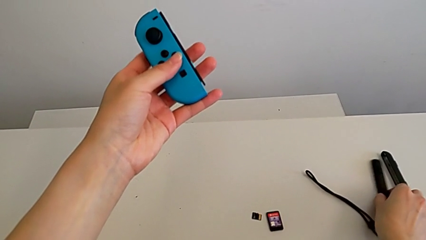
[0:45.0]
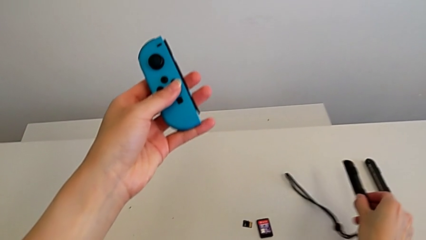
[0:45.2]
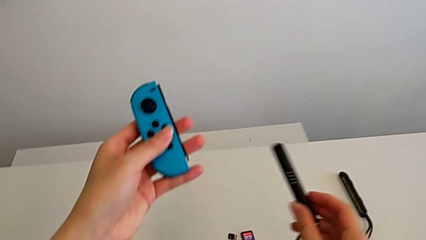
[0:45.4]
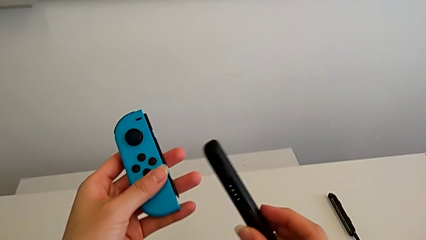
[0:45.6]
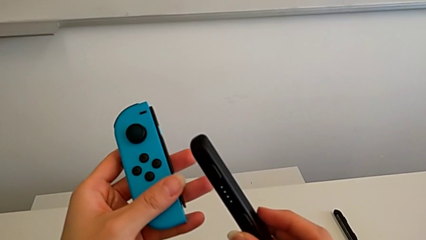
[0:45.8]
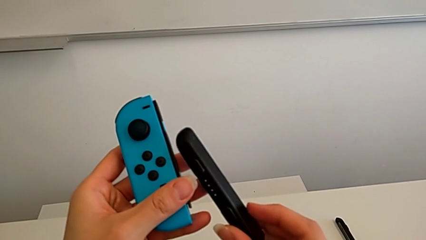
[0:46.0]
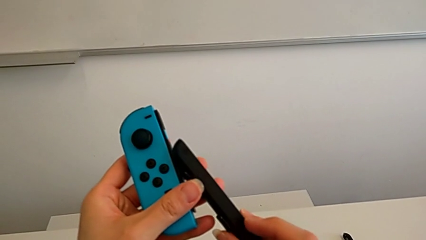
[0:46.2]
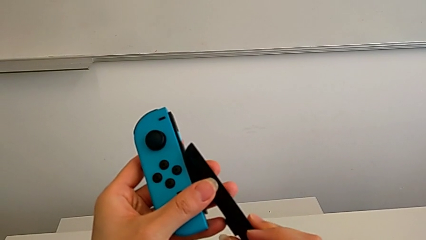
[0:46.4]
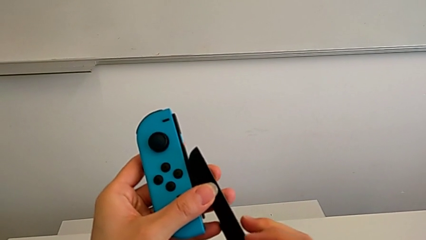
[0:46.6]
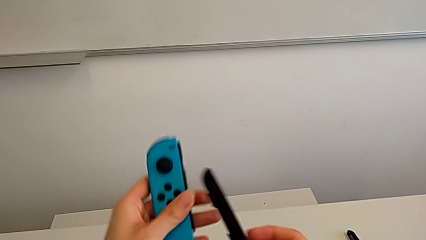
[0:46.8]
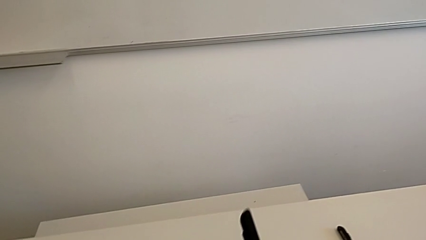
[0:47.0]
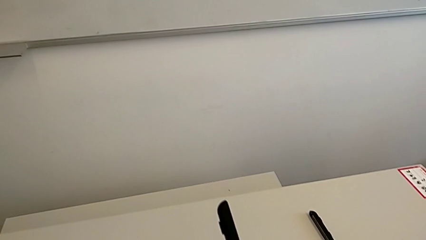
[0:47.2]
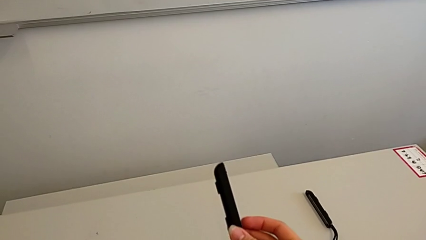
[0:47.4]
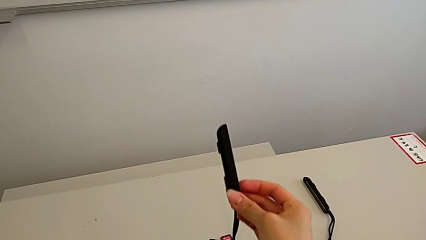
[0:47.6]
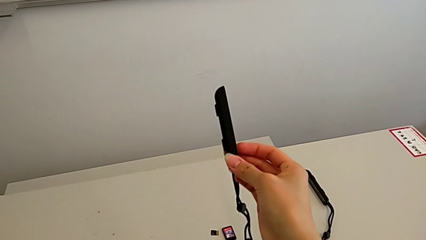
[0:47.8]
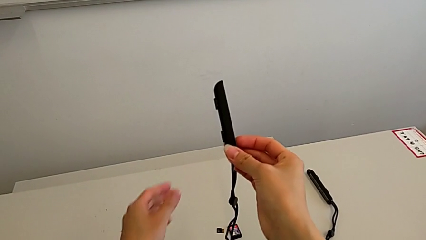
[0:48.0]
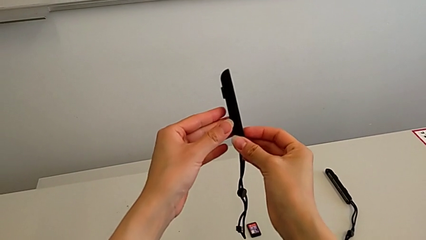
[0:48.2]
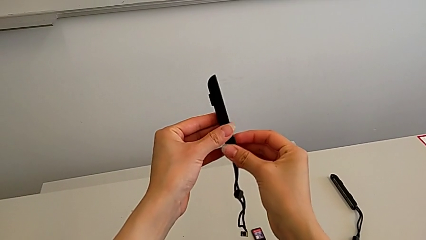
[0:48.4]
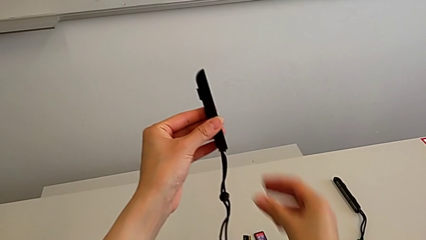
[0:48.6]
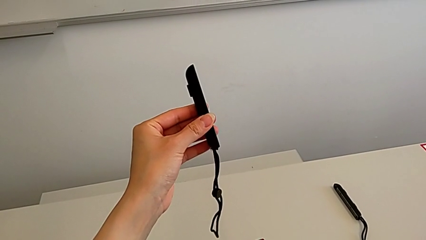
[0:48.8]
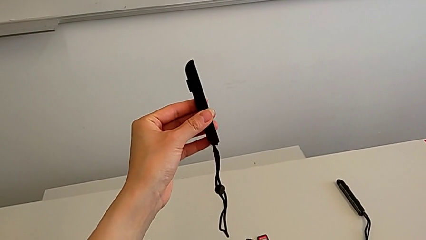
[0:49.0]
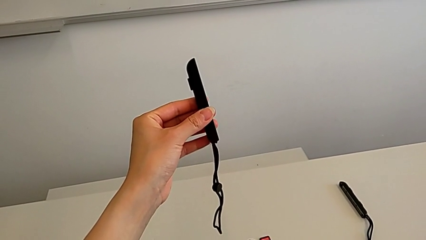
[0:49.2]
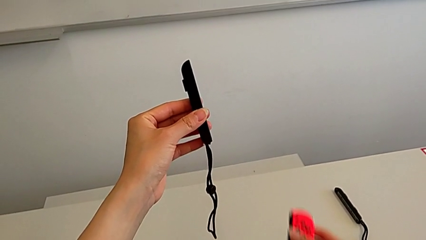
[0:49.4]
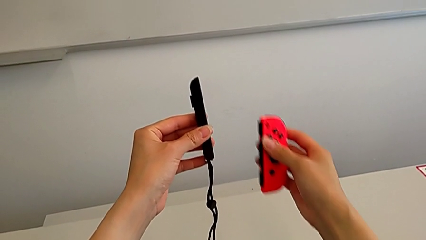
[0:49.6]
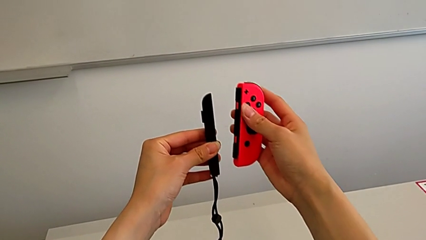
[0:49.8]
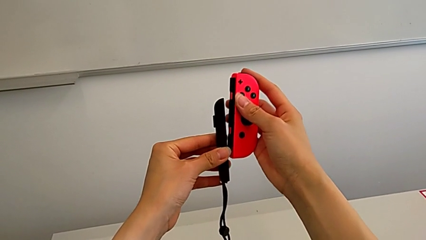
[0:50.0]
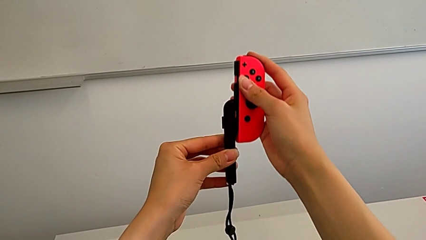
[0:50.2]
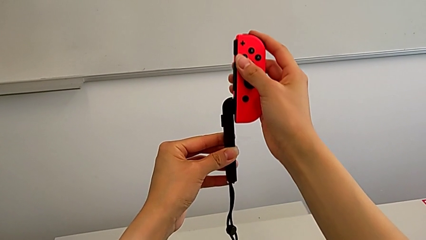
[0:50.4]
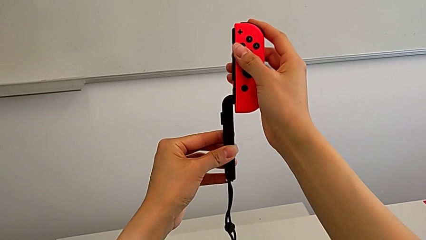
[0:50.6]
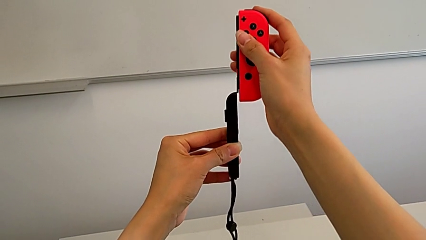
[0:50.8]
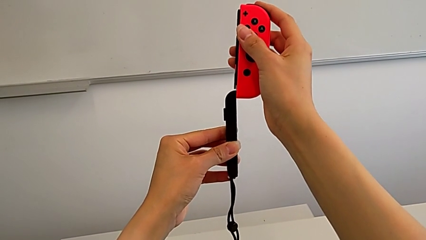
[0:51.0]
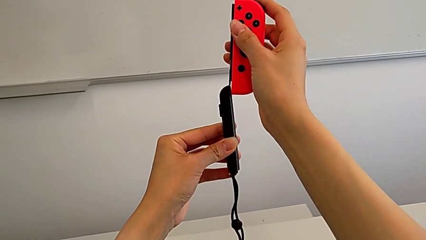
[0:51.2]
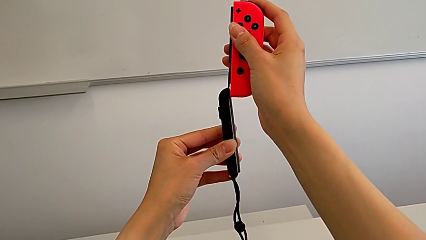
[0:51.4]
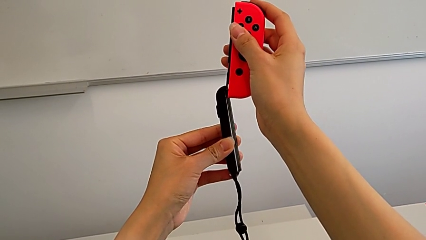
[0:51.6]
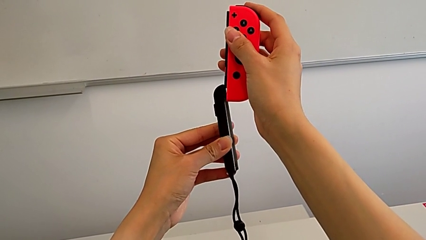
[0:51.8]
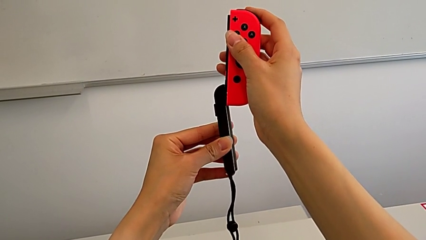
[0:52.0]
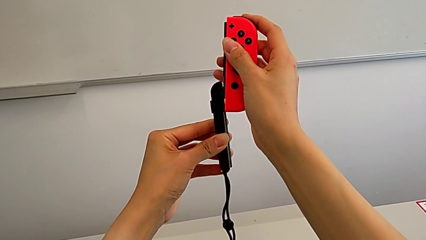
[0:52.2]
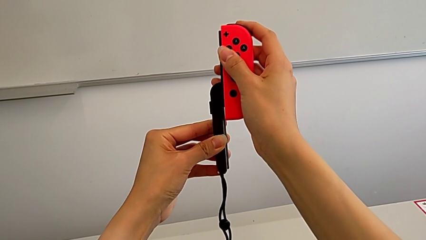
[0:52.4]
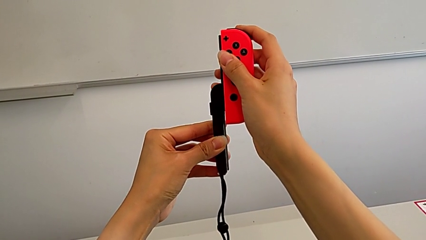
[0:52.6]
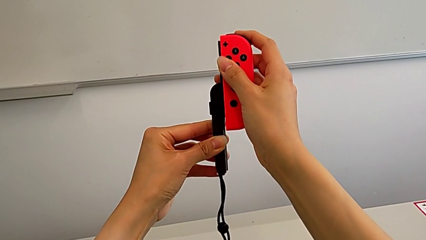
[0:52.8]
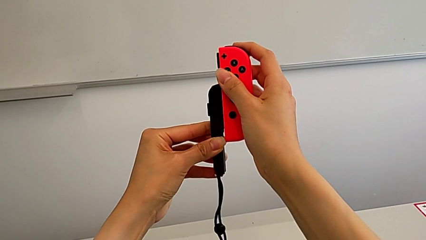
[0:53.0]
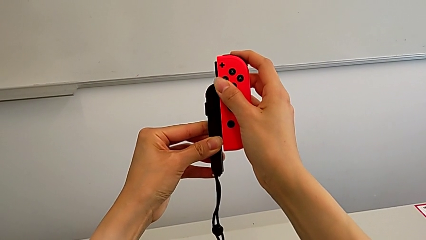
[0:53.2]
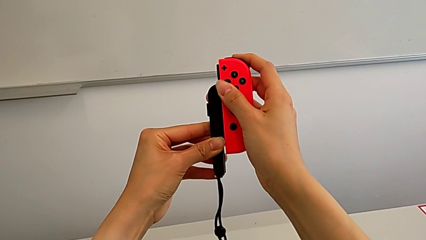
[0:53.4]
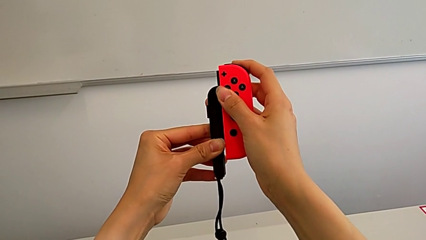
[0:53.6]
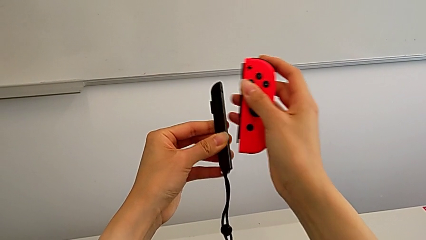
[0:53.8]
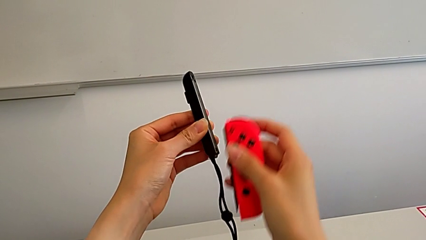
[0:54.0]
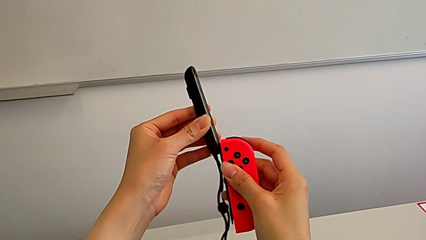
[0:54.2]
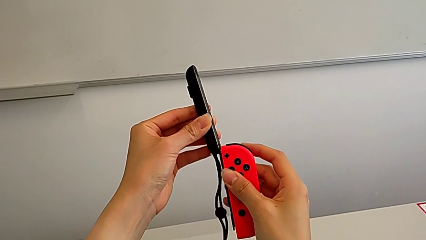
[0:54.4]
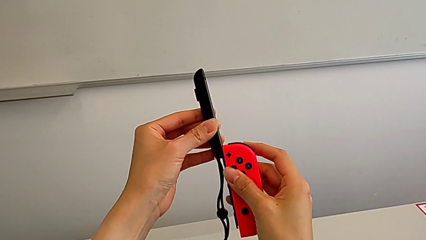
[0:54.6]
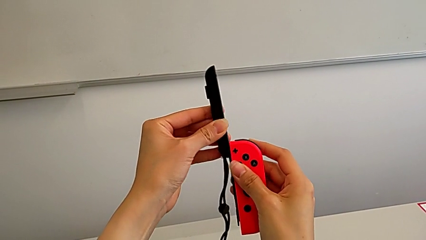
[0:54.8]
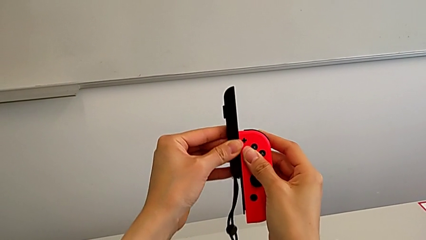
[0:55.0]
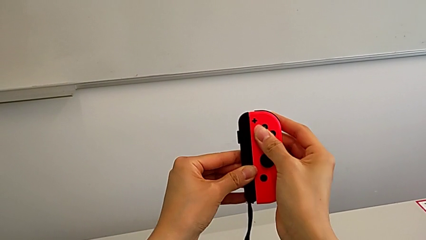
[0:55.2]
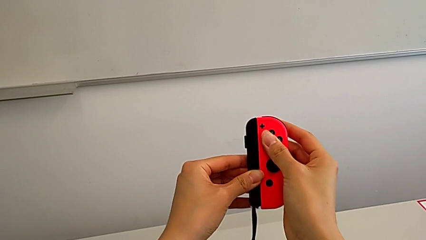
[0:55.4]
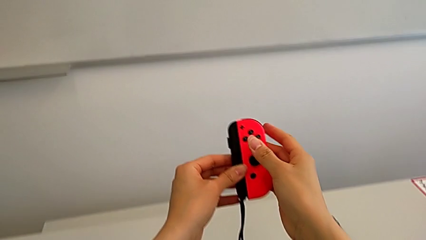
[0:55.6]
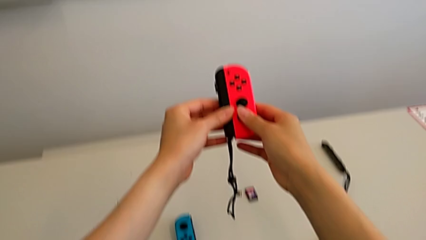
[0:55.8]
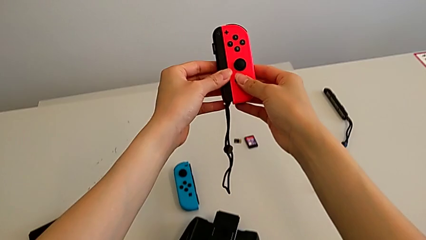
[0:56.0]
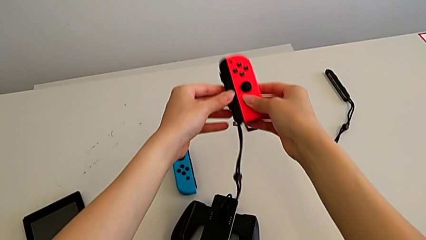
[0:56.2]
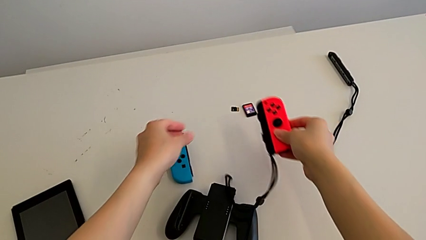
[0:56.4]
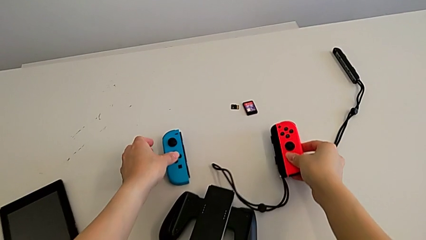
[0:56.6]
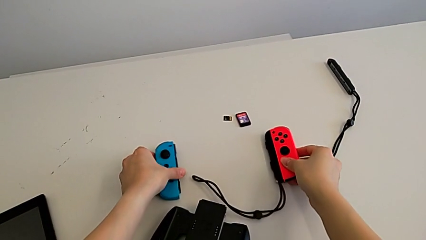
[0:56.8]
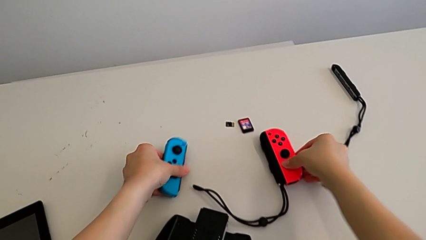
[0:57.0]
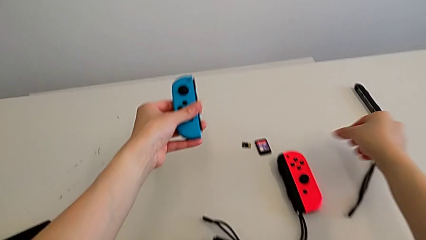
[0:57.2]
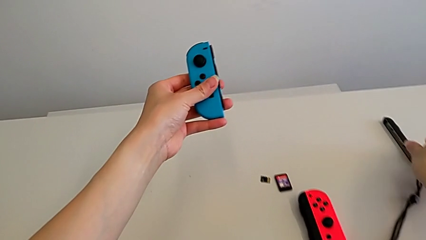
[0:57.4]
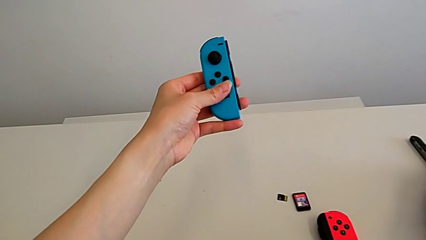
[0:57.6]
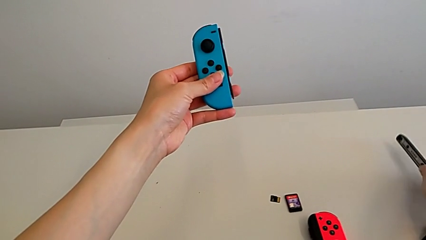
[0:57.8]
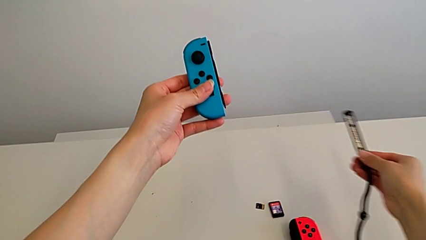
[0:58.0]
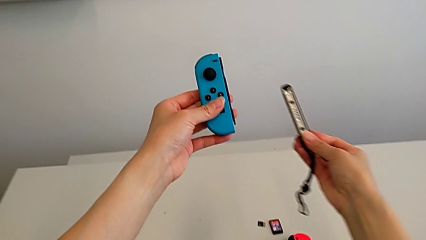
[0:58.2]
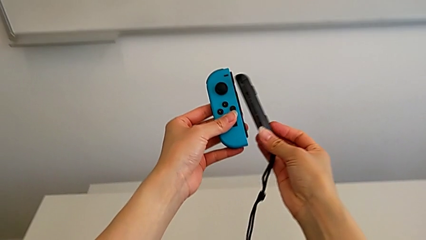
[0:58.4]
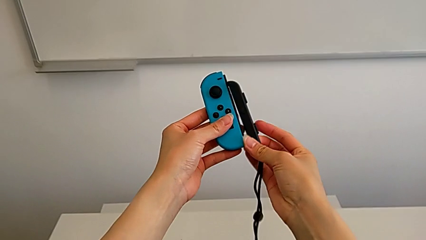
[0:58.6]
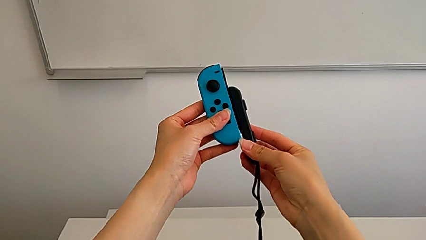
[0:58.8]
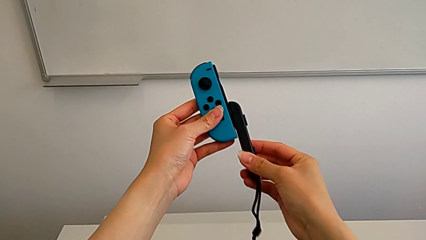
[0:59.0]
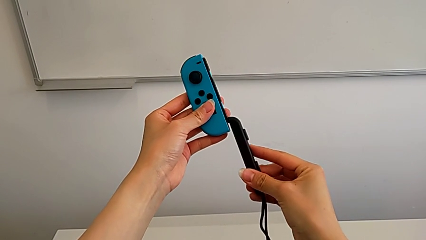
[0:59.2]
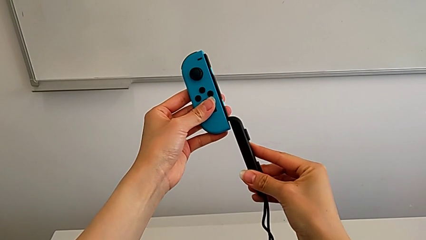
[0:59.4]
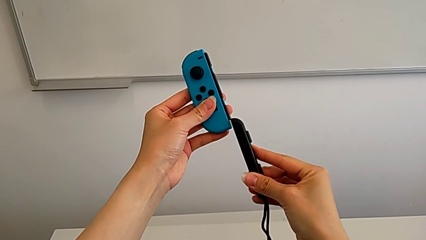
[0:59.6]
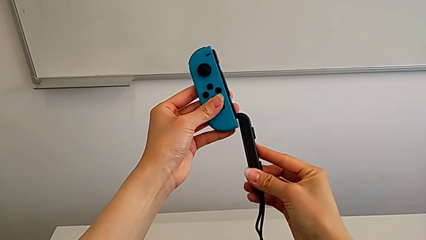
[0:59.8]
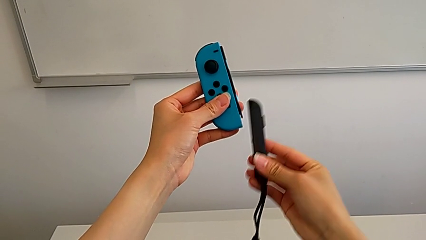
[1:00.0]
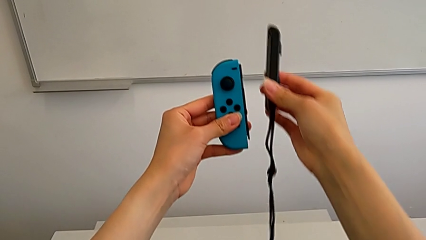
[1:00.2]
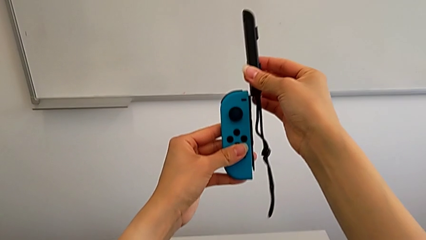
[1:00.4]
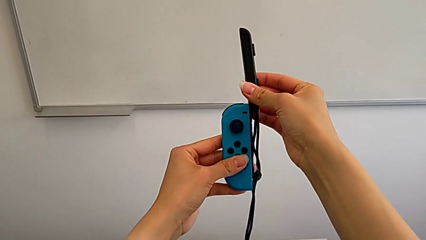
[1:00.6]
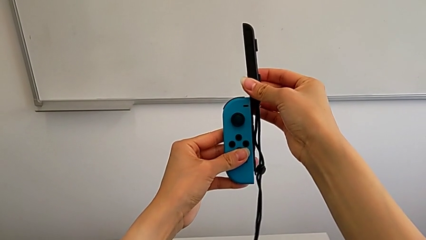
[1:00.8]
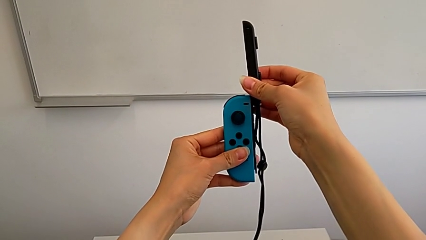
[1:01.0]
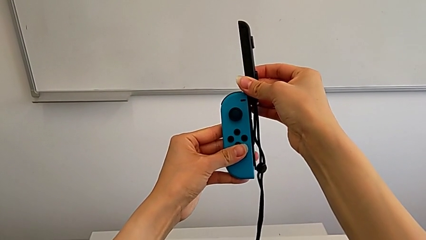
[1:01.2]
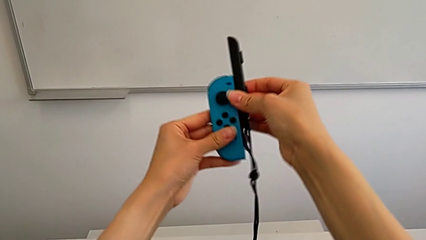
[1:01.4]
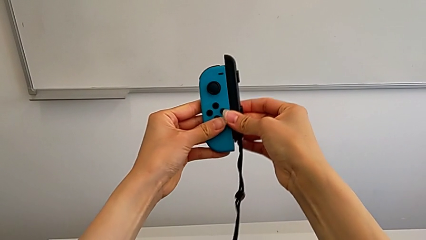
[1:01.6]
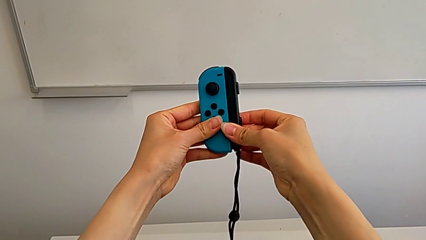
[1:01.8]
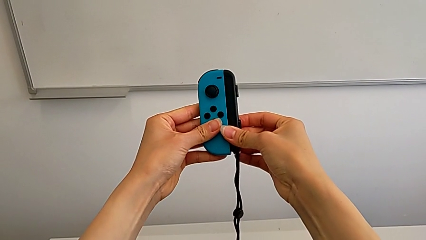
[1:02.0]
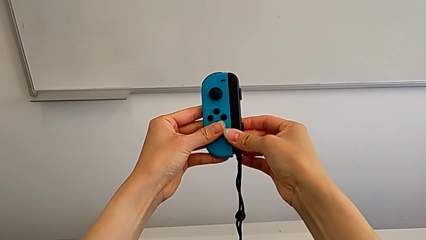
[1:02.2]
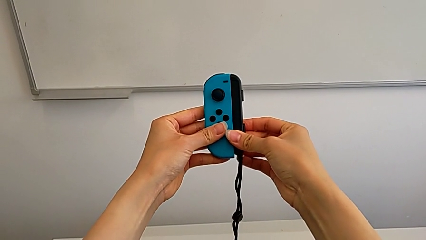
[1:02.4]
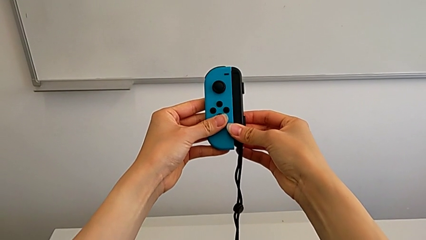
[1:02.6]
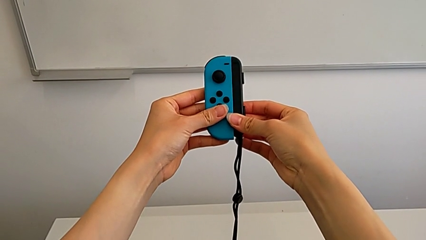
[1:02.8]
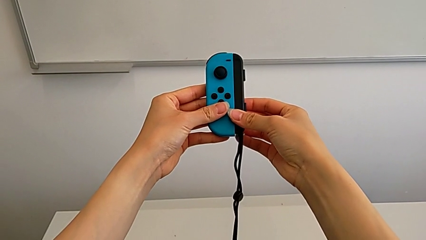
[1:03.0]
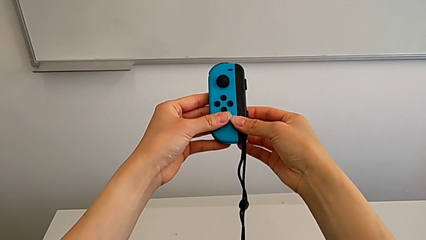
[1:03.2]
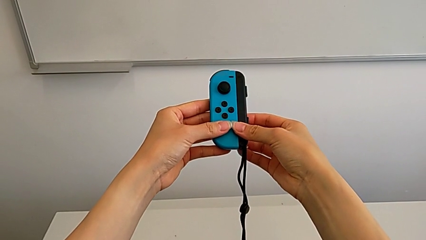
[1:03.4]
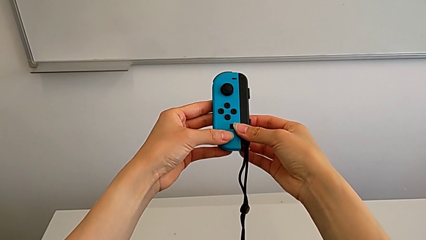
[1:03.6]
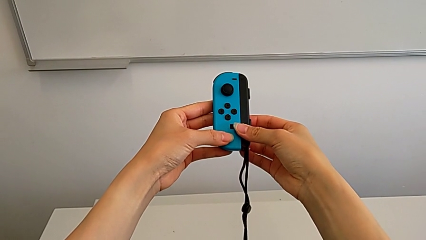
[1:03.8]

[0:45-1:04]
The camera wearer is inserting the Joy-Con straps into the Joy-Con controllers. They grab the Joy-Con strap, grab the red Joy-Con controller, assemble the Joy-Con controller and assemble the blue Joy-Con controller.
